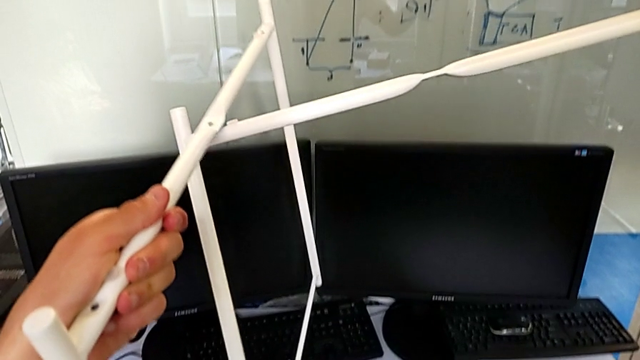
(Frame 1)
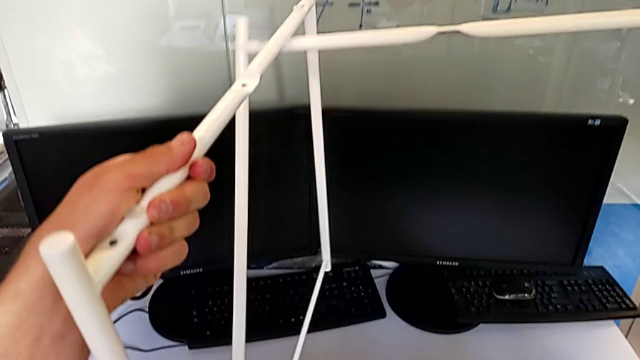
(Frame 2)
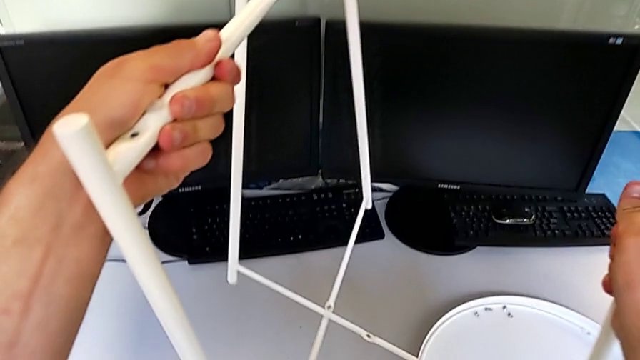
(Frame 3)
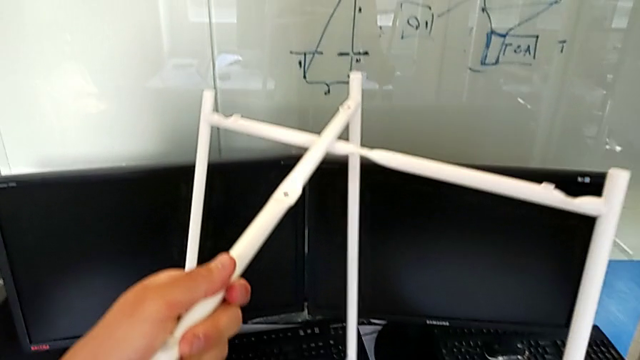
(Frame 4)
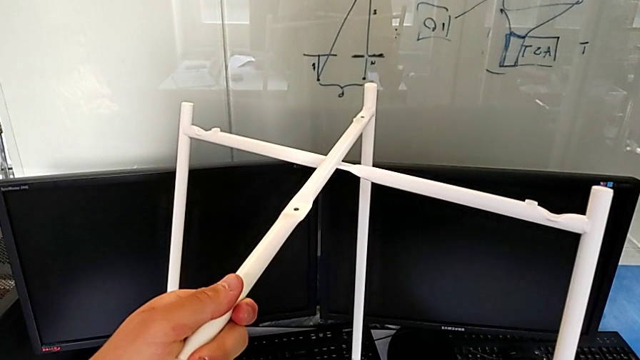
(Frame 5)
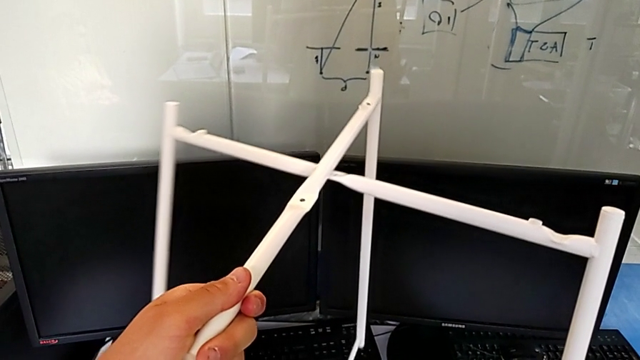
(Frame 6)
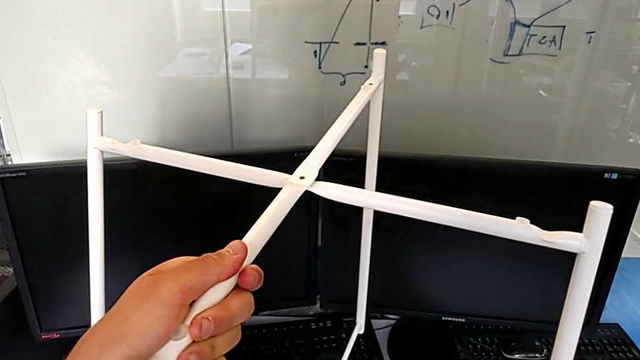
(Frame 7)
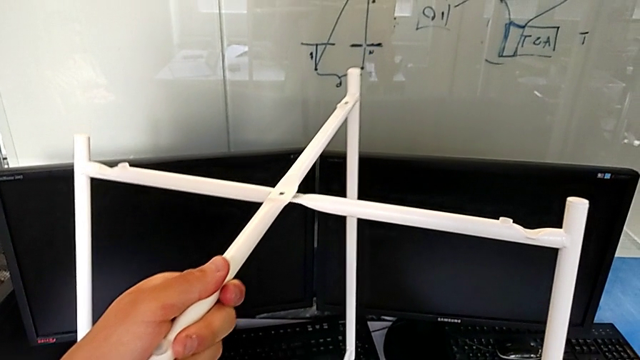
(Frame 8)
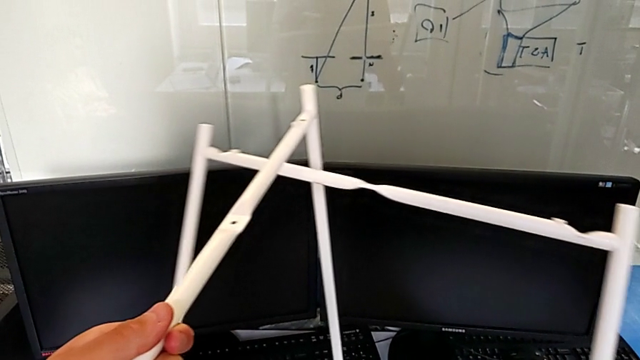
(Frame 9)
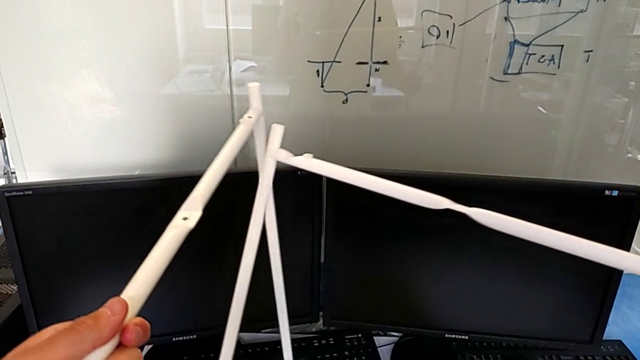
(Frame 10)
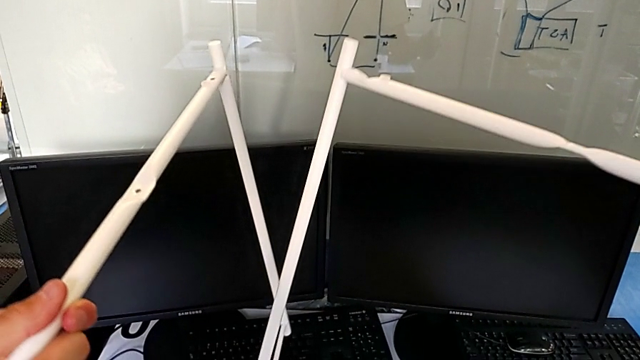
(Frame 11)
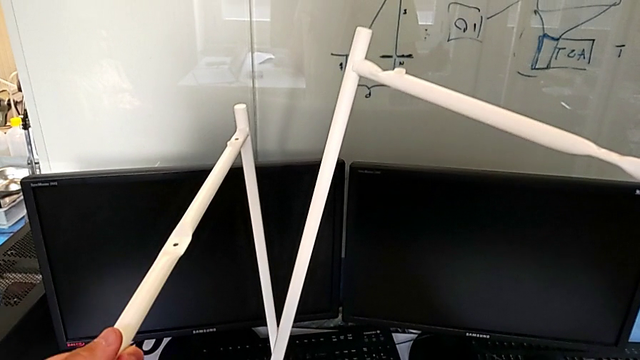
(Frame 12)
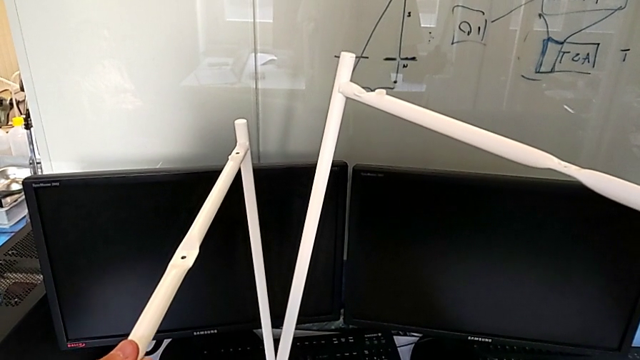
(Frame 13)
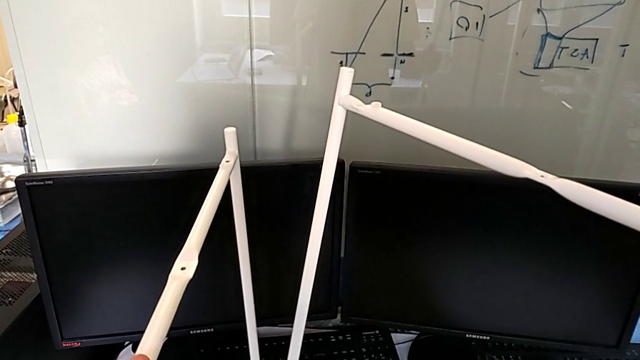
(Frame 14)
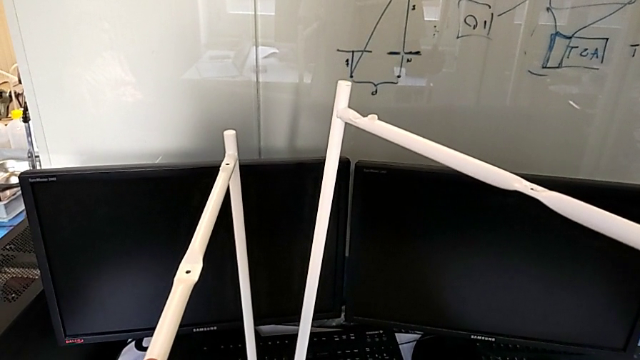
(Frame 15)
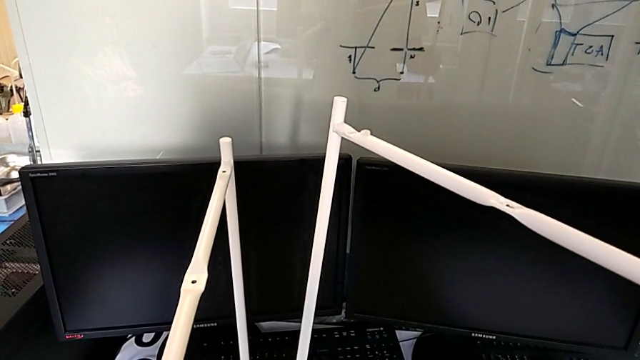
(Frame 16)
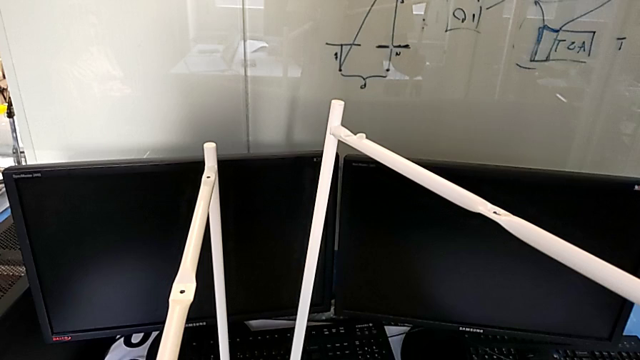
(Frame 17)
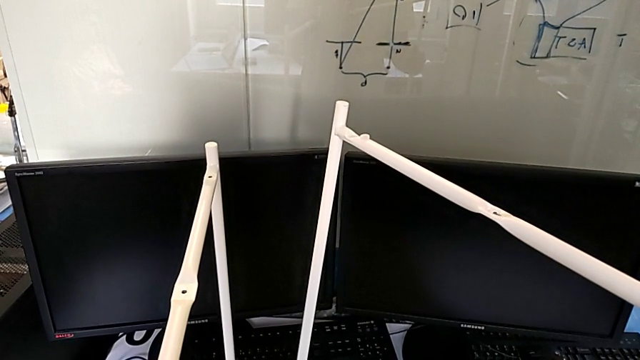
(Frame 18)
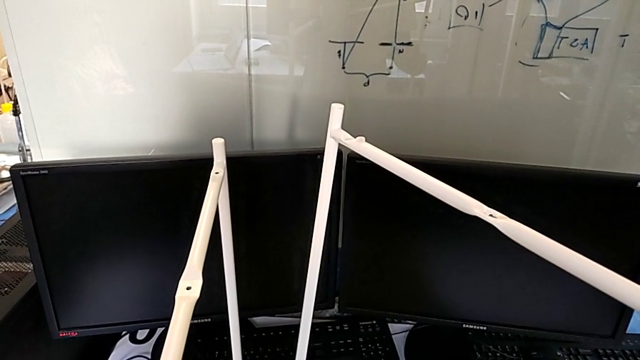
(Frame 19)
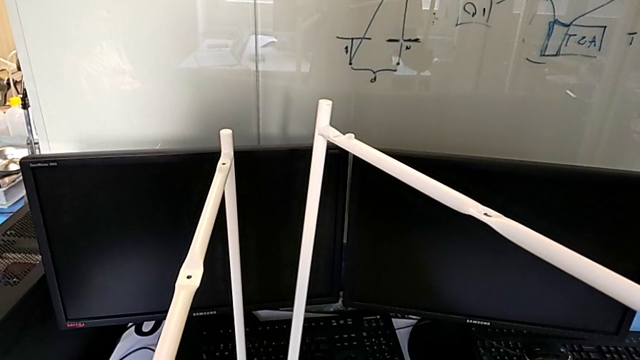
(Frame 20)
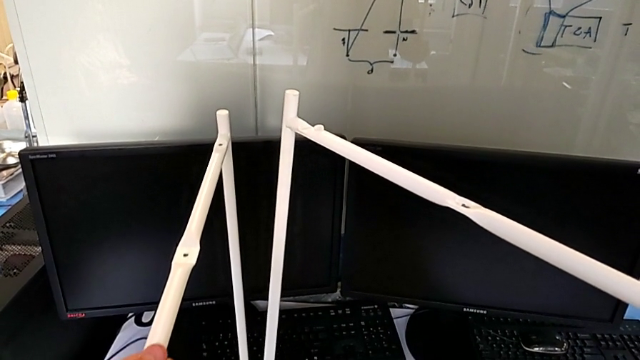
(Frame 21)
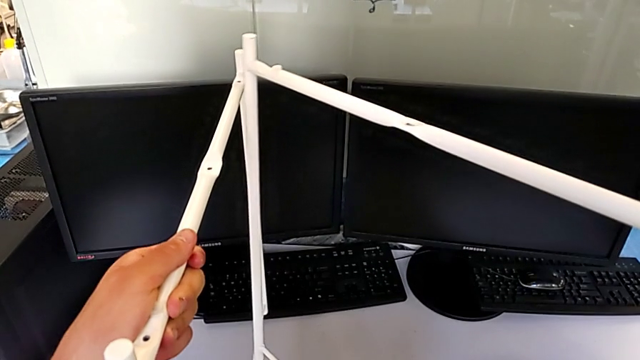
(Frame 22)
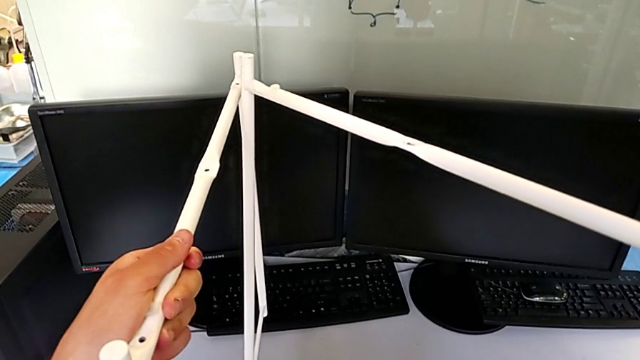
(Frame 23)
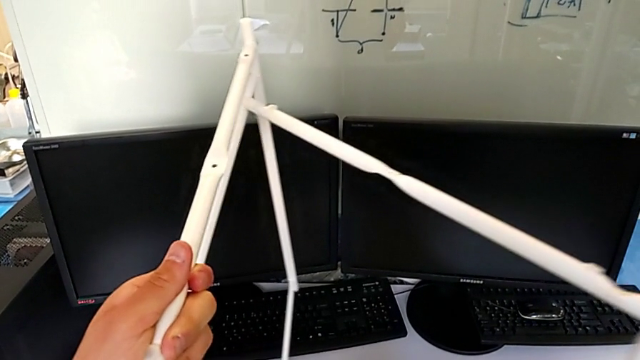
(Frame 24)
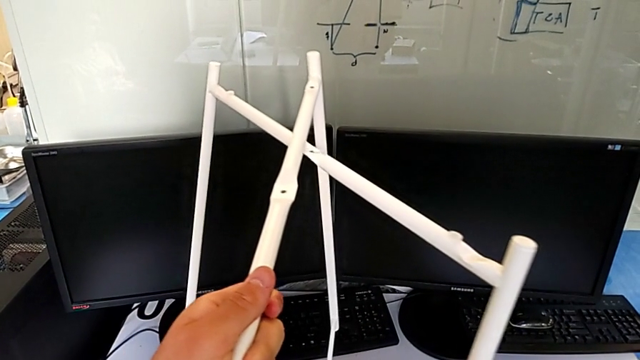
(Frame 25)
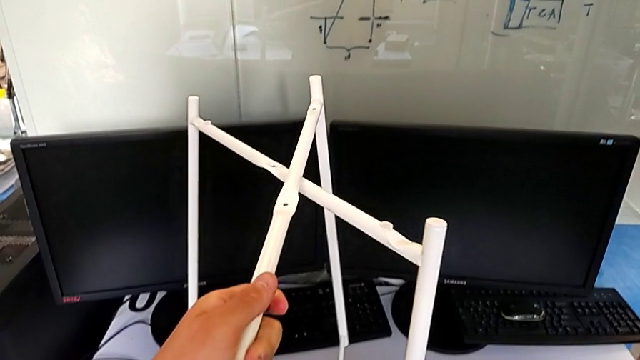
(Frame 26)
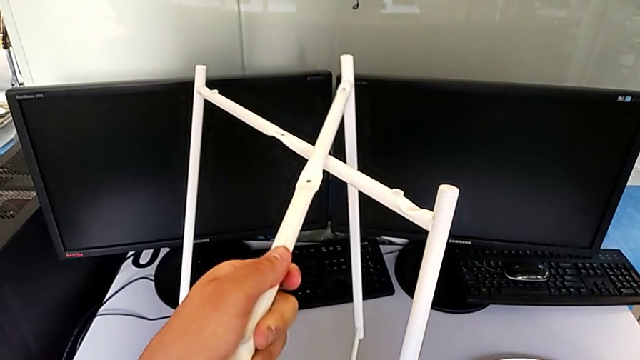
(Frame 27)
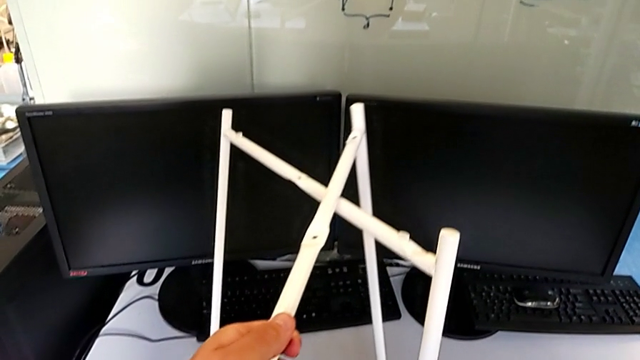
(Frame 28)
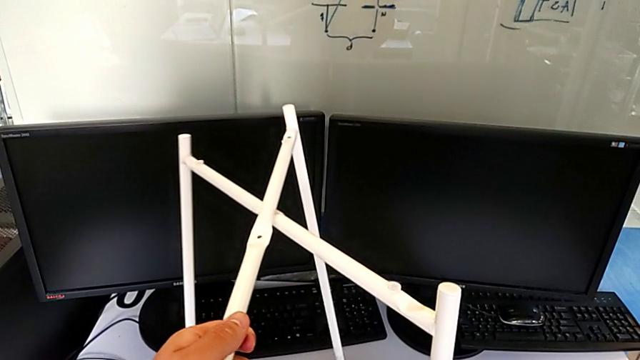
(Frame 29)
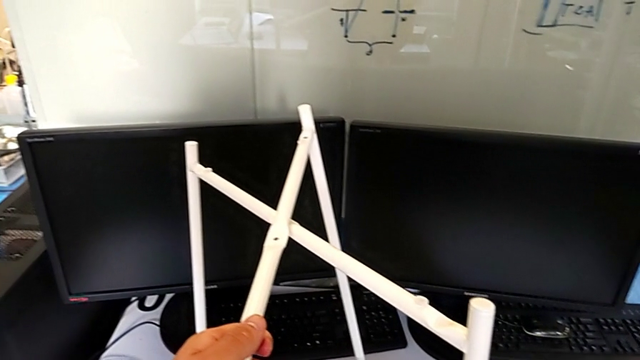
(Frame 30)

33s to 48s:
The camera wearer is assembling the legs. They wrongly align the leg and withdraw it with the left hand and with the right hand, hold it with the left hand and with the right hand and align it.

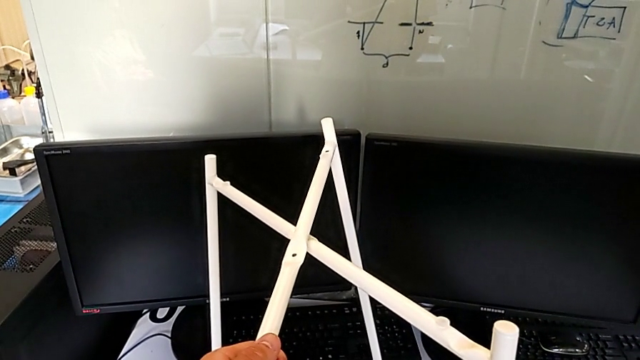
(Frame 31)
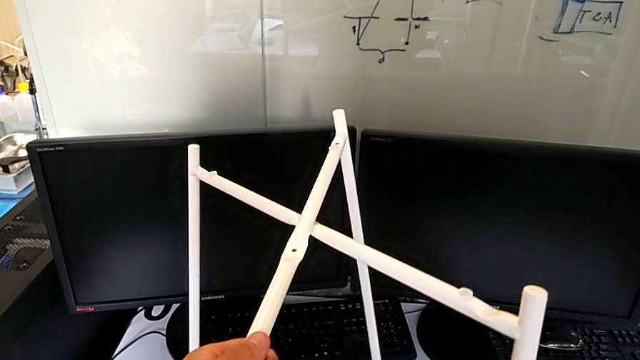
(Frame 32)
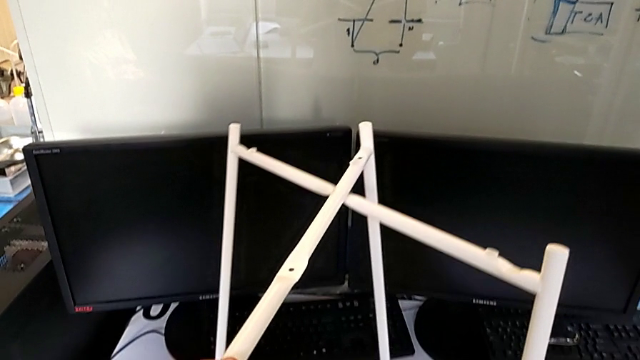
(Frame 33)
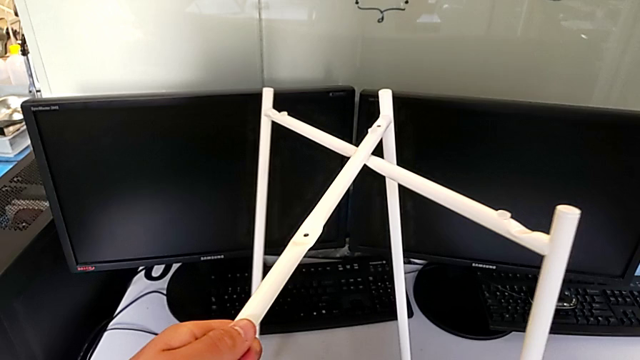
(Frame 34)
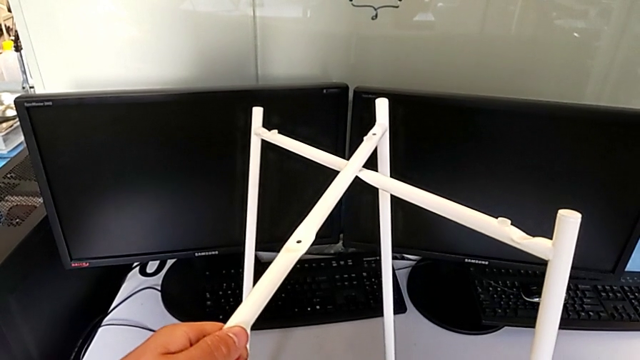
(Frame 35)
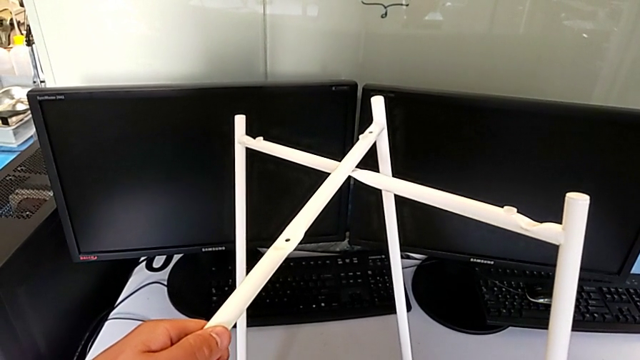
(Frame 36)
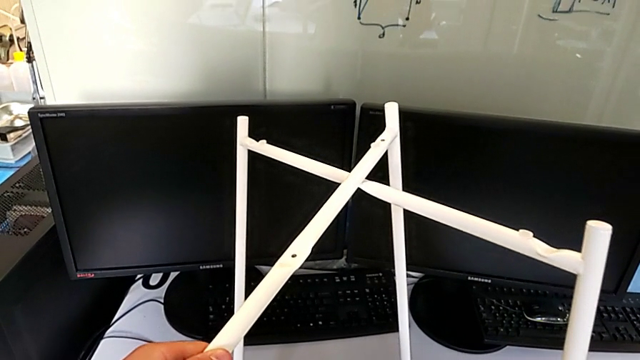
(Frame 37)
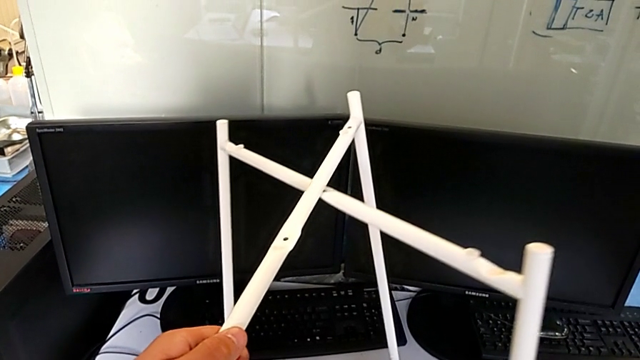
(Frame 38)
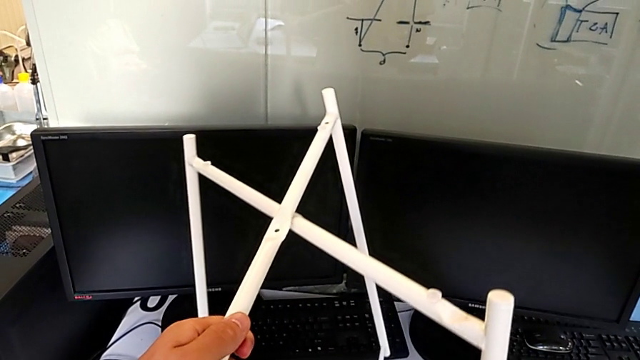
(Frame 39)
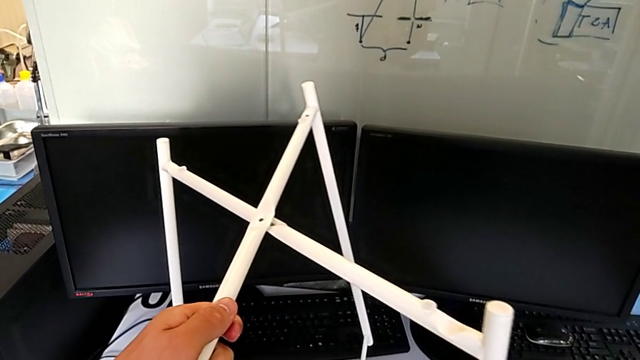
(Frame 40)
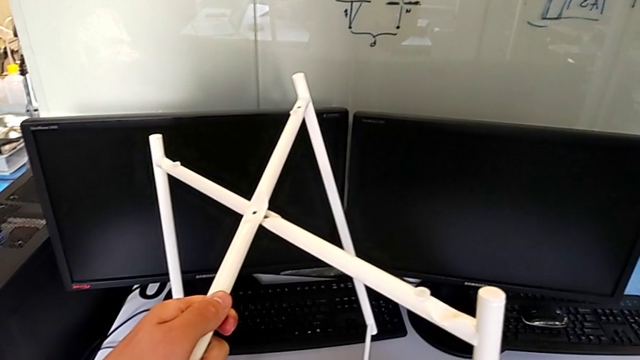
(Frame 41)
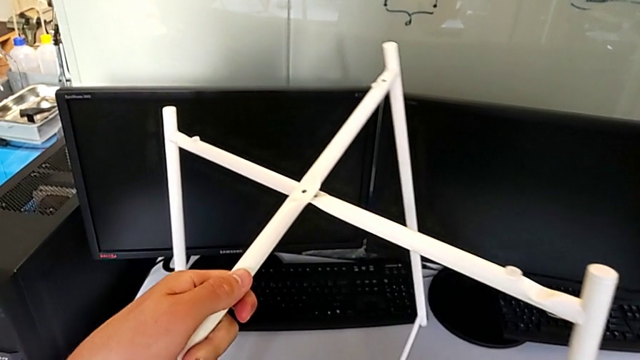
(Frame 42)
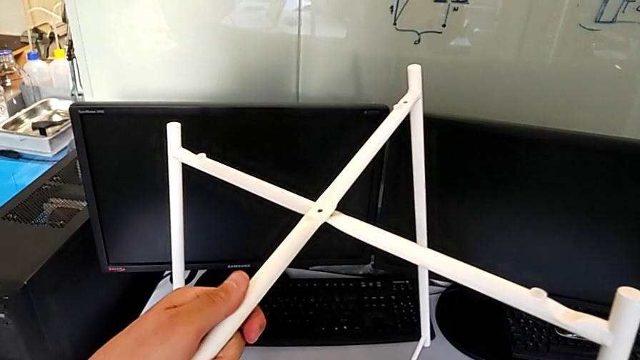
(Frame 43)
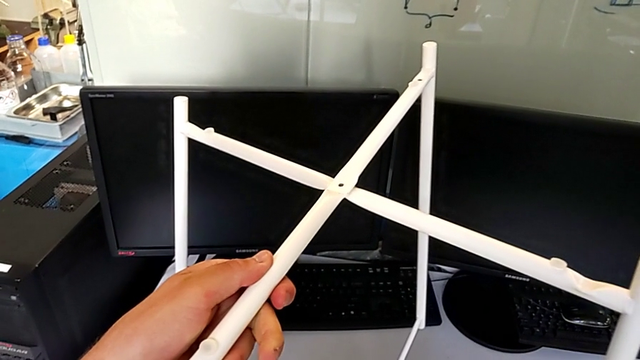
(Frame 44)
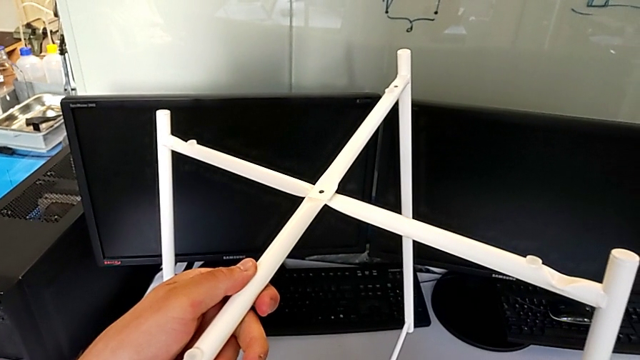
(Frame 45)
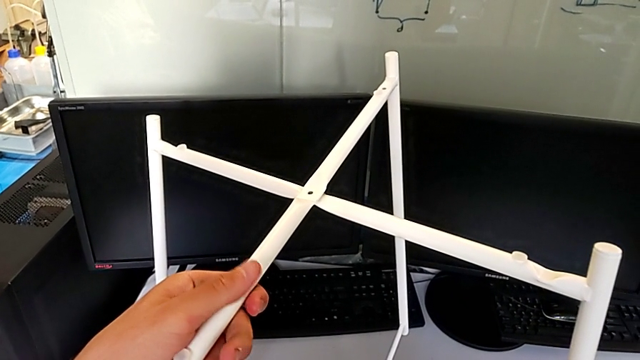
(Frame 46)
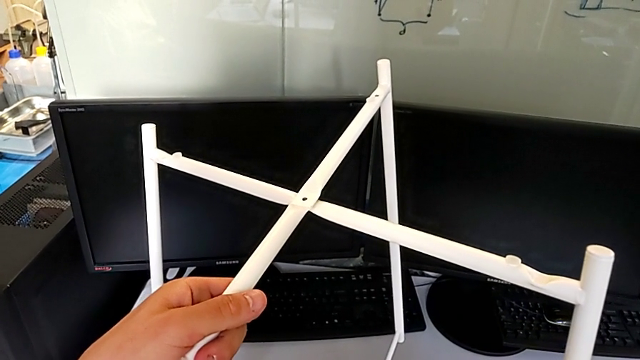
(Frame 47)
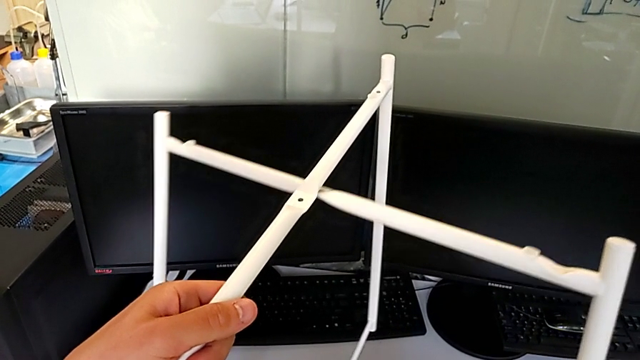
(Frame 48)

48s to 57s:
The camera wearer is assembling the legs. They slide the leg with the left hand and with the right hand, wrongly align it and begin to withdraw it with the left hand and with the right hand.
